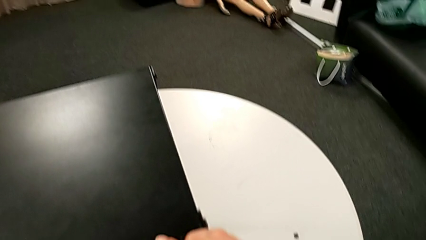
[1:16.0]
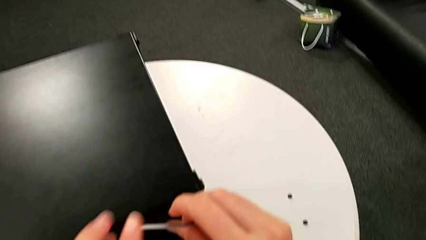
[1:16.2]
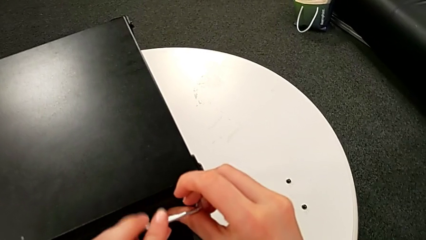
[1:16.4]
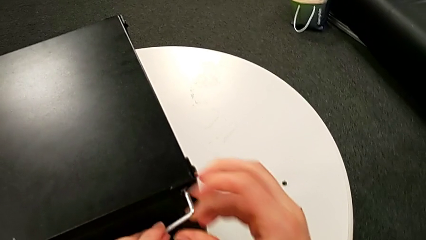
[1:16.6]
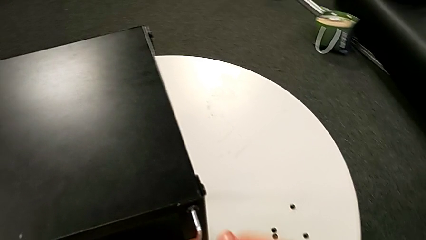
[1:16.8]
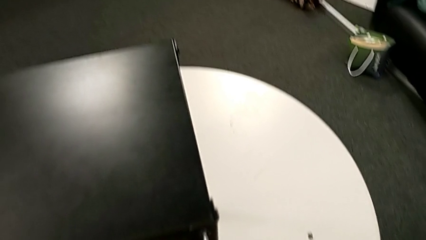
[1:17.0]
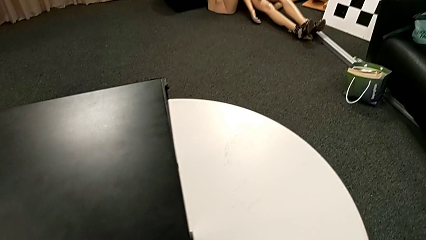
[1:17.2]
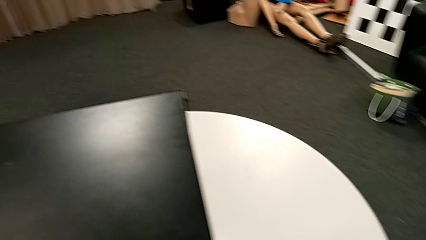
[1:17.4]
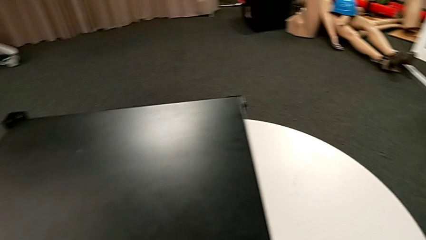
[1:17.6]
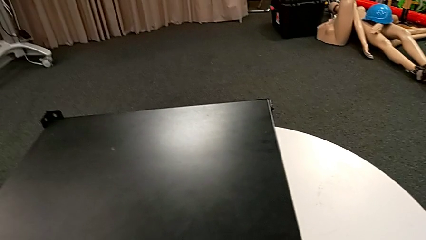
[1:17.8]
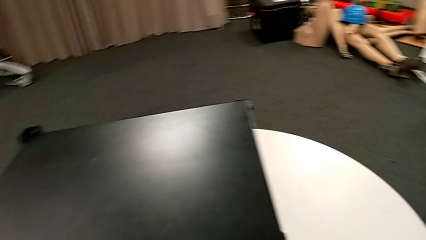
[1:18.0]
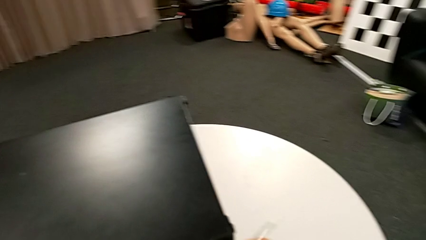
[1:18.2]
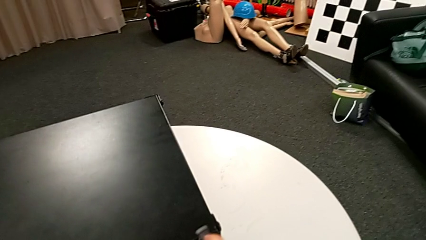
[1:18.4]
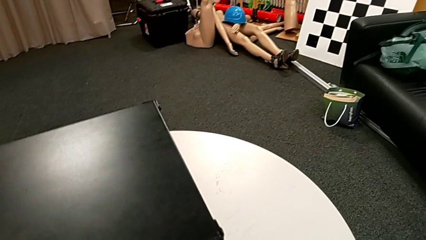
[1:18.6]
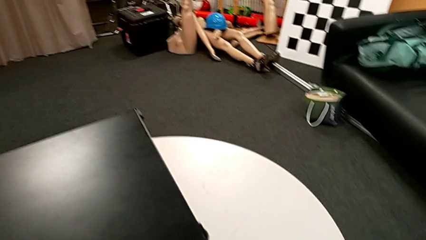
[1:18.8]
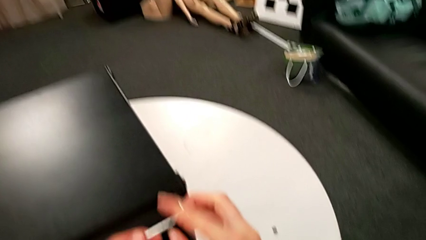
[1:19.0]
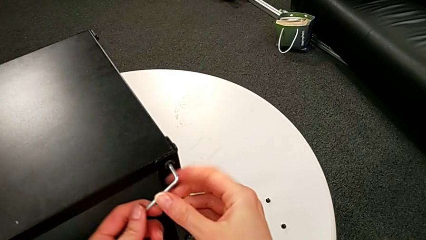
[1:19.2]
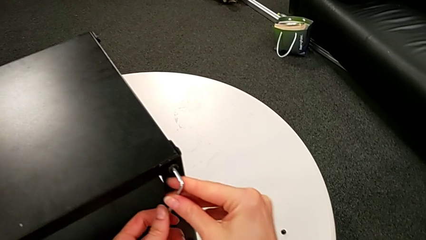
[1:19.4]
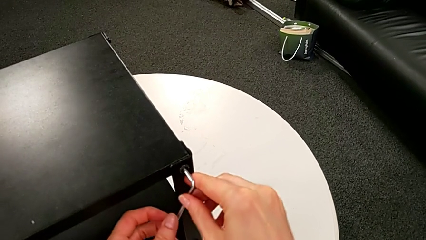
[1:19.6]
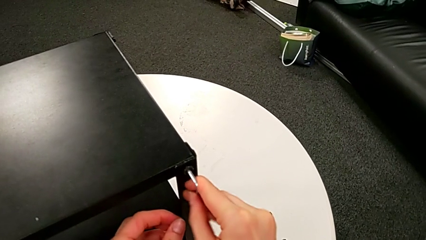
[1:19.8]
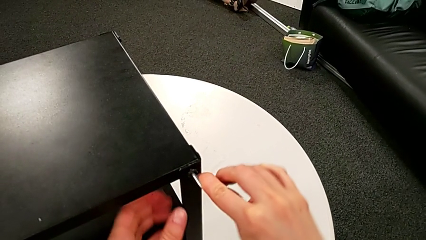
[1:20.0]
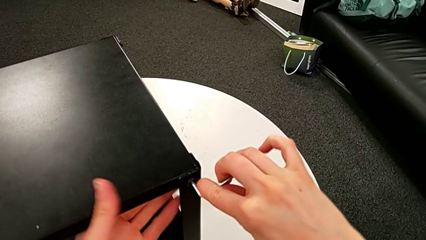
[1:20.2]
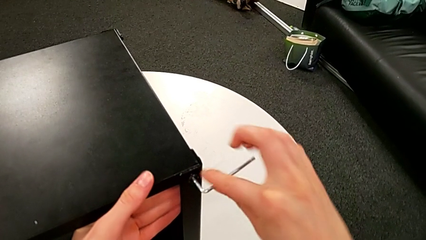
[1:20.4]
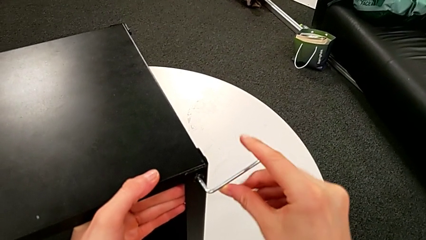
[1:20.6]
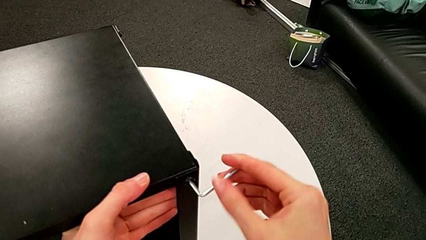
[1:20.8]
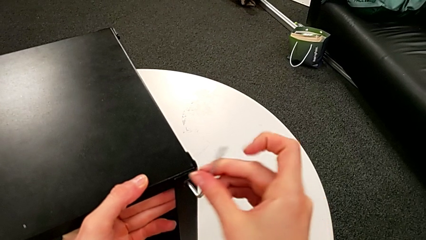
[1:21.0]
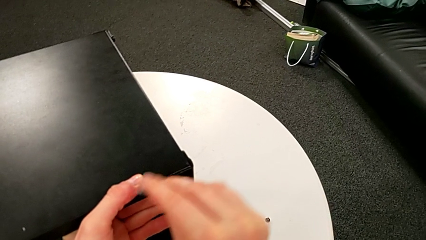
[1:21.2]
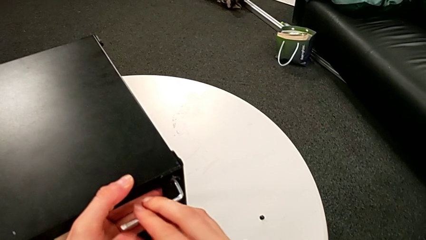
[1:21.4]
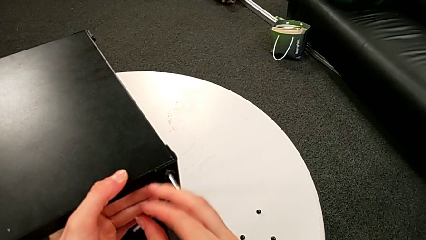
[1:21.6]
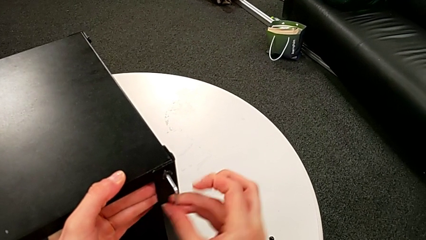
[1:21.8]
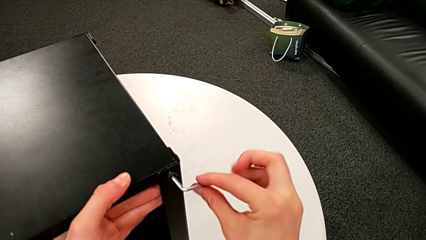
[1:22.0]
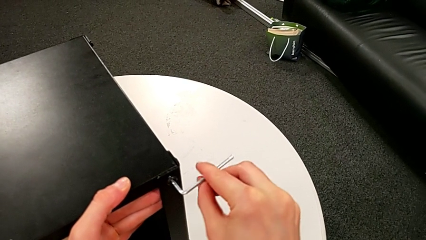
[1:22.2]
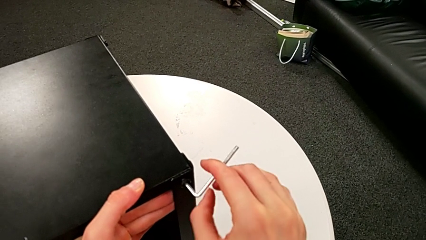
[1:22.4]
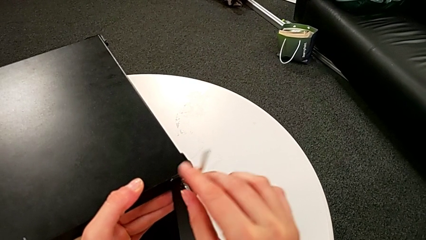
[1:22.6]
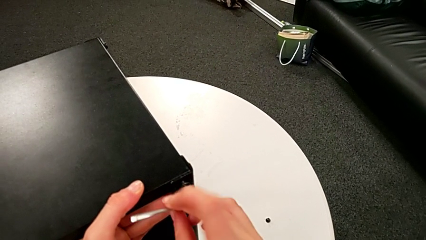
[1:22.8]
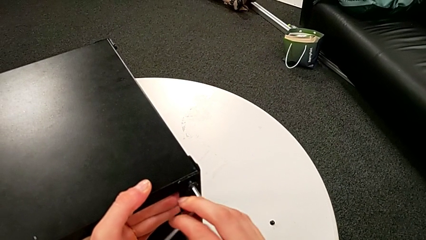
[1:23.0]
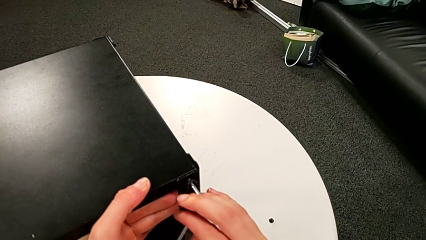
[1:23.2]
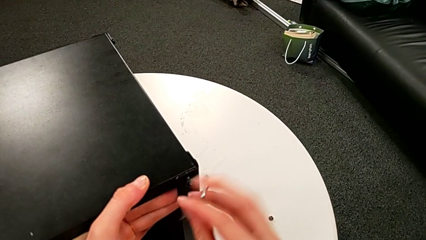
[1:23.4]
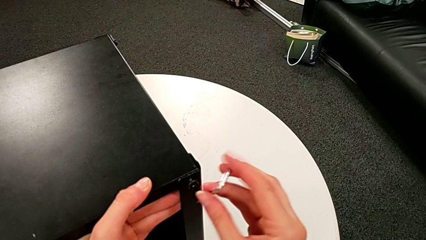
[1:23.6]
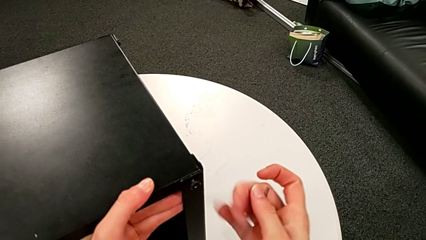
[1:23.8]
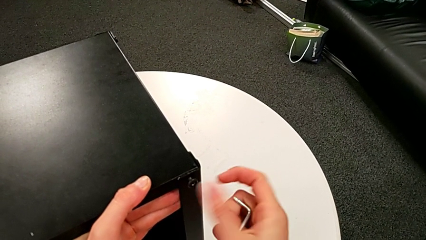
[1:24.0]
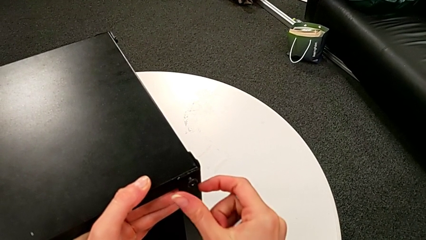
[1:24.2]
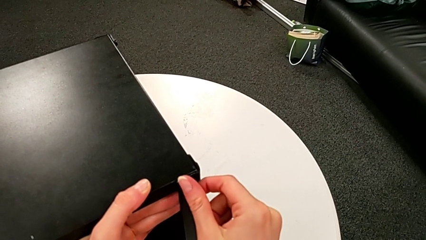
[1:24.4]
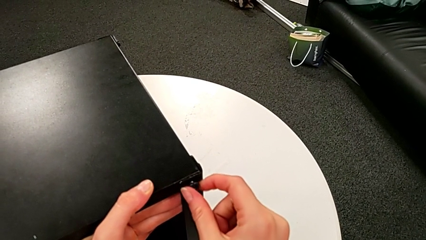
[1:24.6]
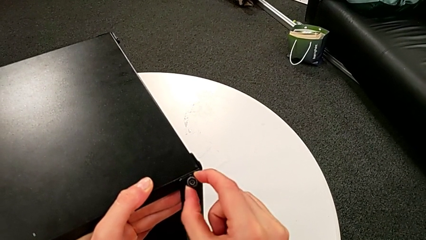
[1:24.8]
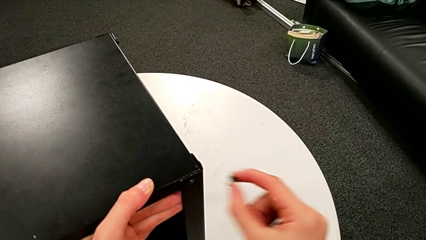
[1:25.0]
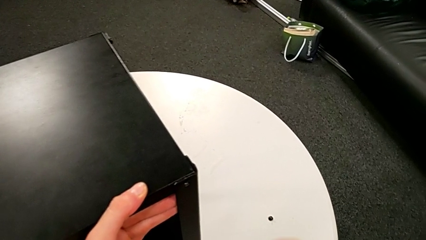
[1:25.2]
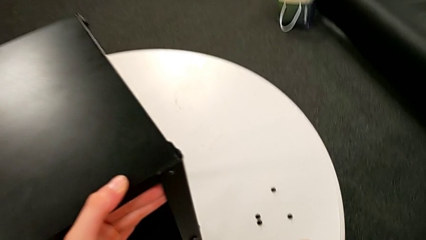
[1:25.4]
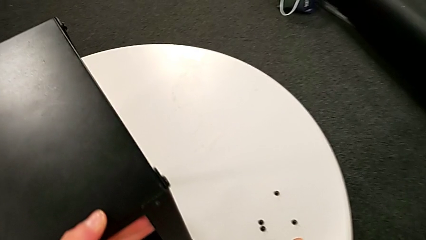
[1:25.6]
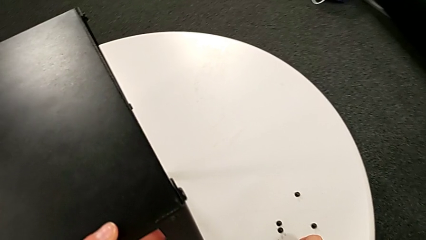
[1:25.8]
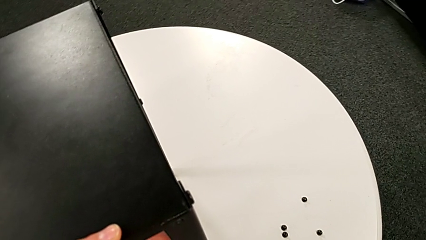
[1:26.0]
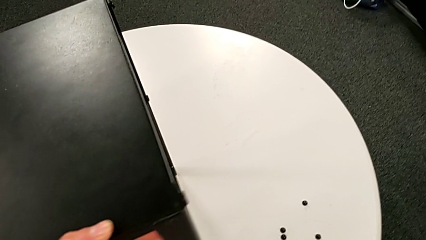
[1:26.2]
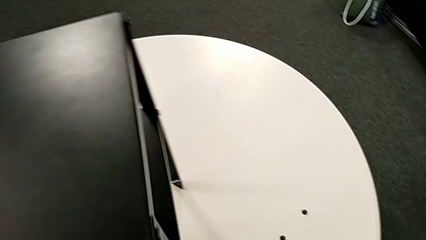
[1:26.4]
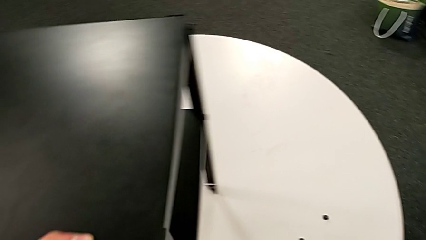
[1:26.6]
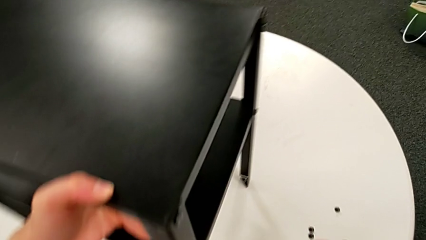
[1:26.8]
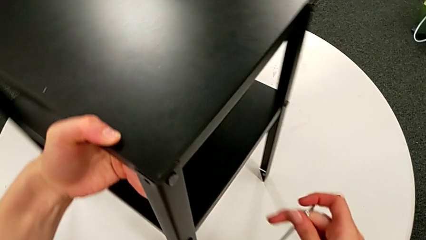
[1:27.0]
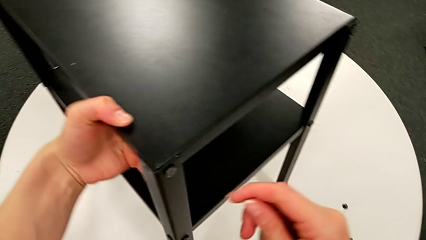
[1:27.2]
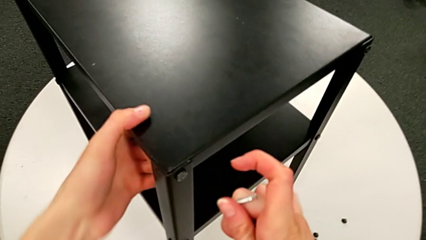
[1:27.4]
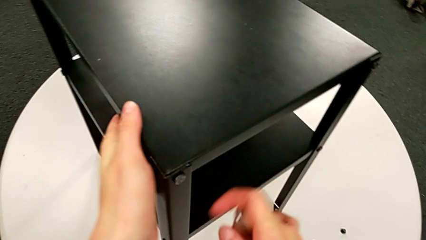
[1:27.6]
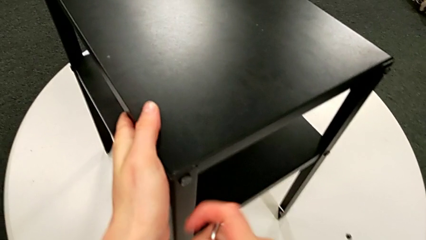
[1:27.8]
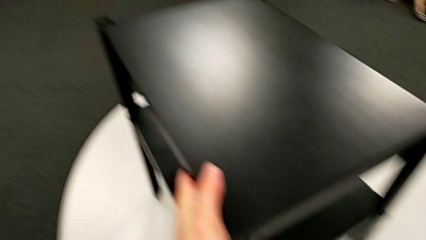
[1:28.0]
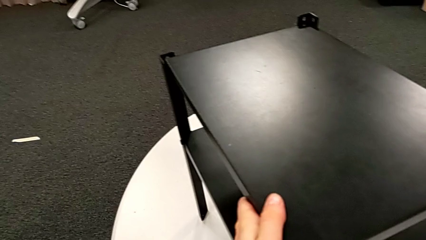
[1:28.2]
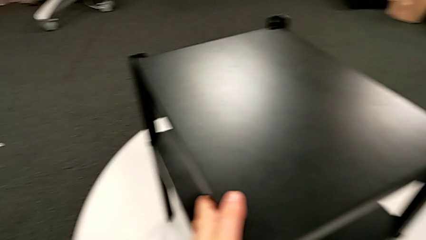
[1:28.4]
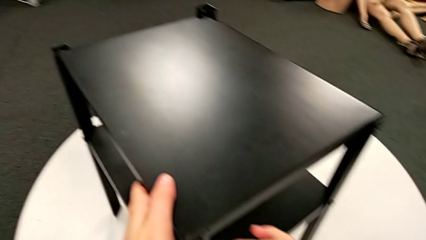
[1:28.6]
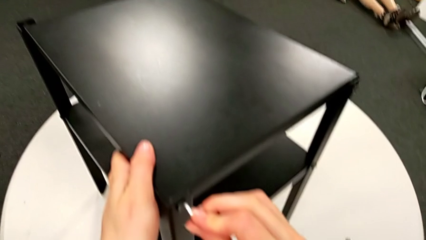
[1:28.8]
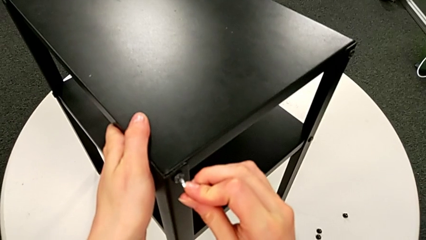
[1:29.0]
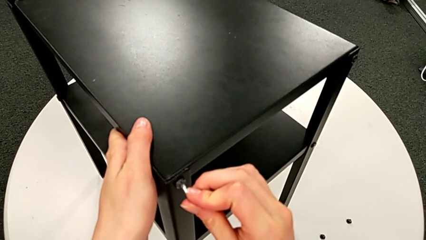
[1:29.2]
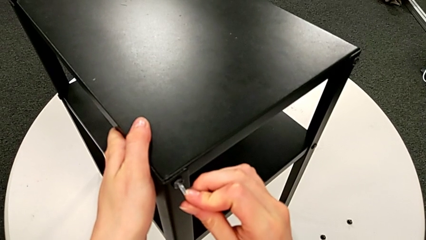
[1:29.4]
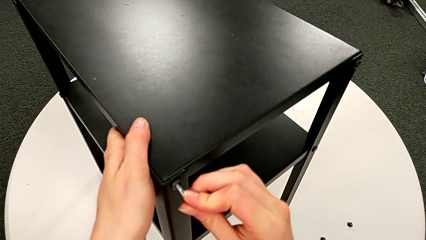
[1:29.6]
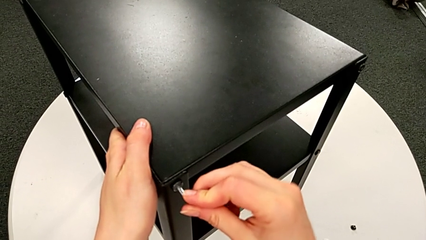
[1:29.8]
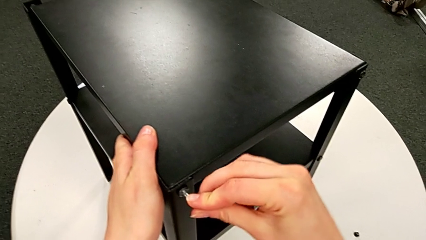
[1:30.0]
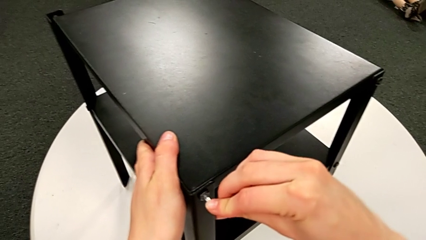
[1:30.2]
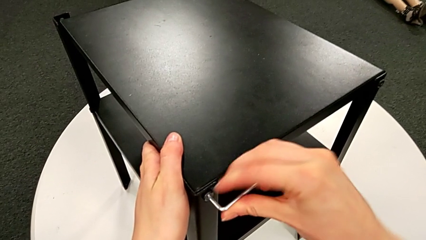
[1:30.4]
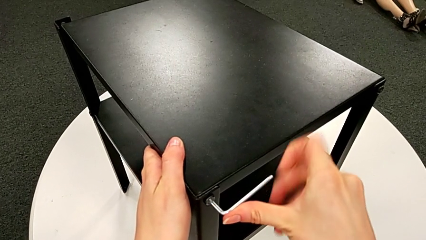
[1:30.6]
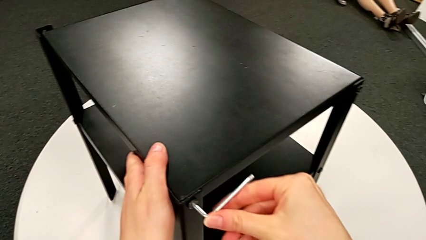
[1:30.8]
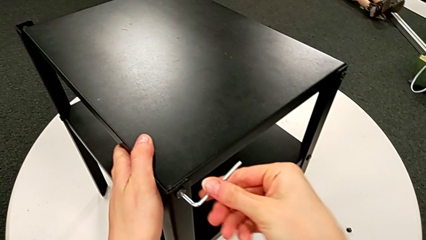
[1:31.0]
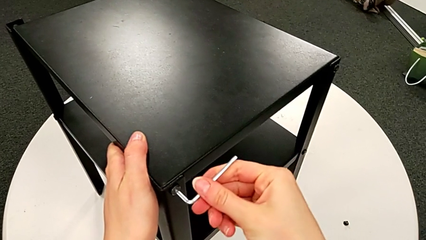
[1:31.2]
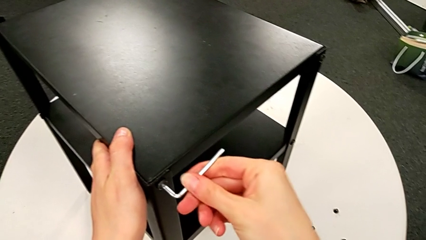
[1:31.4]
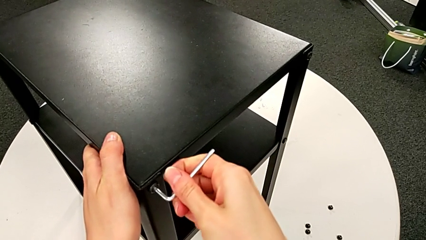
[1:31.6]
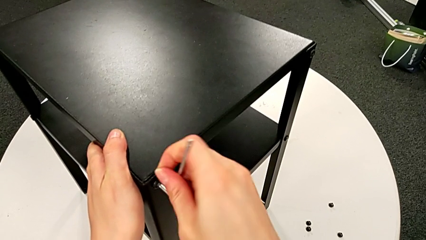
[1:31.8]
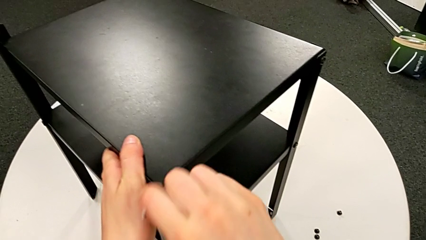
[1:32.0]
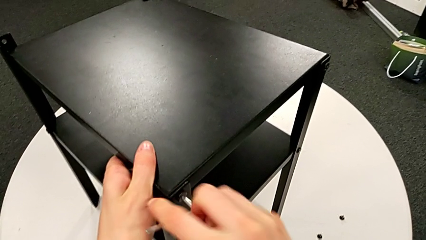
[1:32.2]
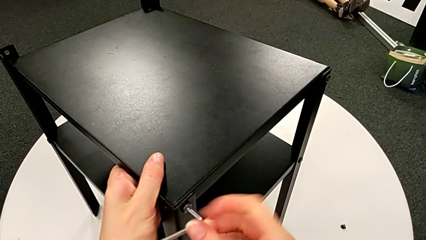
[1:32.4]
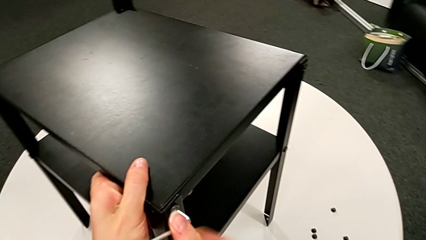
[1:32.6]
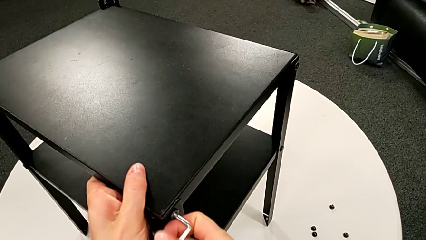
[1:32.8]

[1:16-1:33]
The camera wearer is disassembling the first leg of the table. They keep unscrewing the hex socket head, withdraw the Allen wrench, unscrew the hex socket head, disassemble it, place it, rotate the nightstand, insert the Allen wrench and begin to unscrew the hex socket head.
